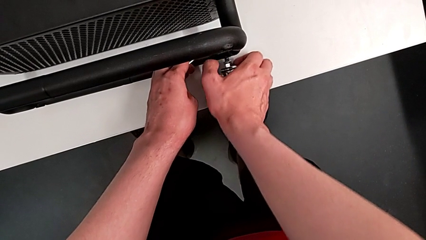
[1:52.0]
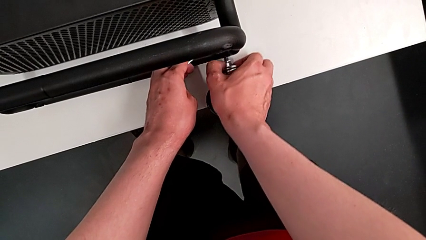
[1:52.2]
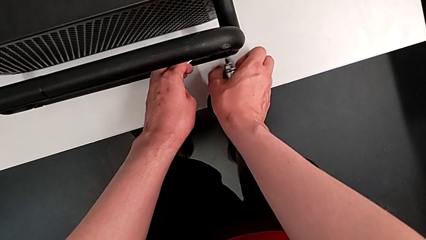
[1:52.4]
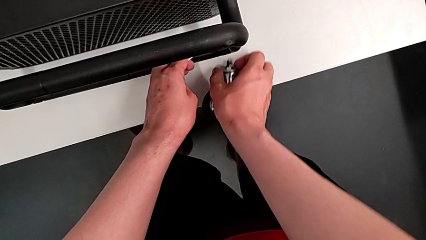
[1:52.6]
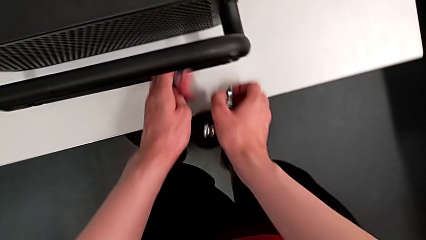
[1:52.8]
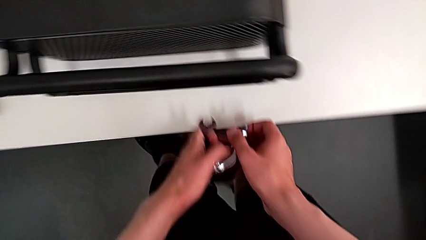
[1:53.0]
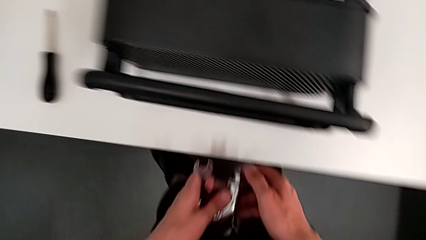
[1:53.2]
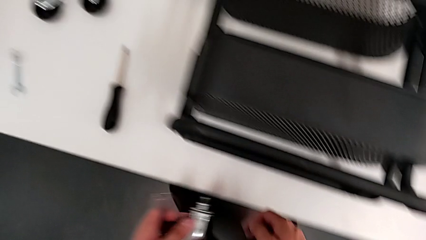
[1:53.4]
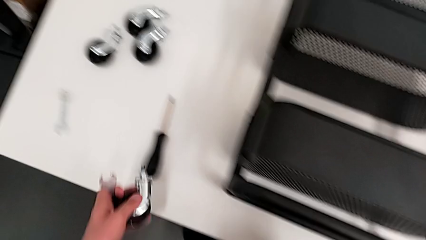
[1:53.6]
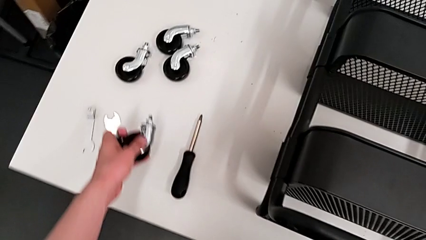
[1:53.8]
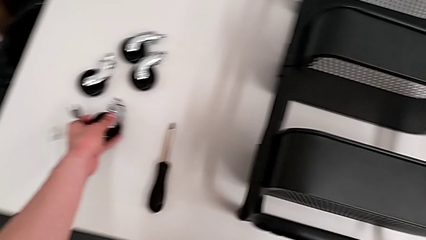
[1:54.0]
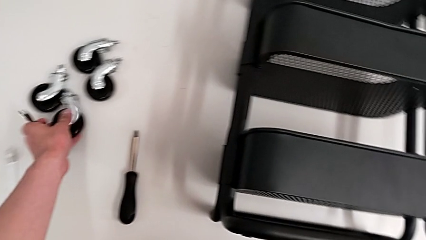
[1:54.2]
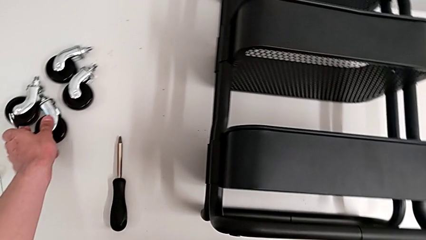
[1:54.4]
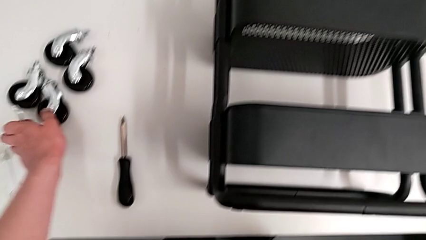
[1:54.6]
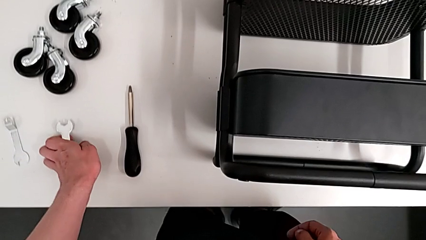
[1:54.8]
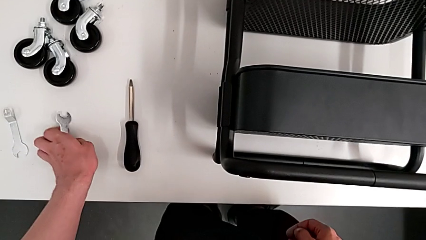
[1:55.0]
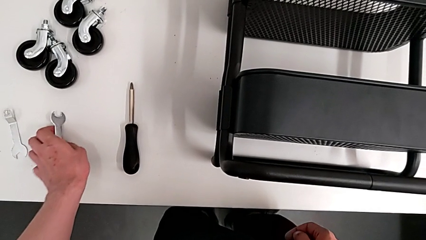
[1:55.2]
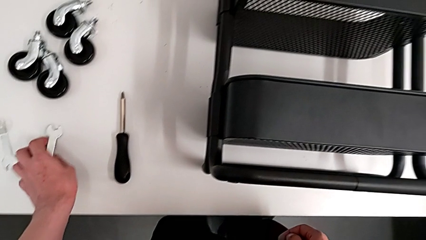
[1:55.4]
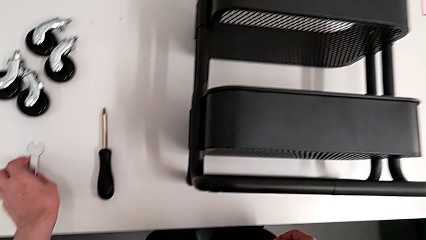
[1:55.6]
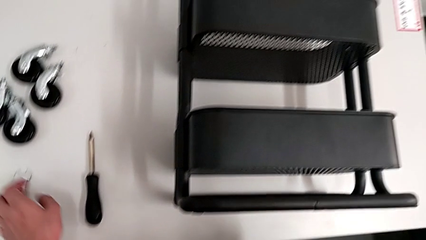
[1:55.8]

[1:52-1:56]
The camera wearer is disassembling the wheels of the shelf. They drop the fourth wheel and drop the hexagonal wrench.

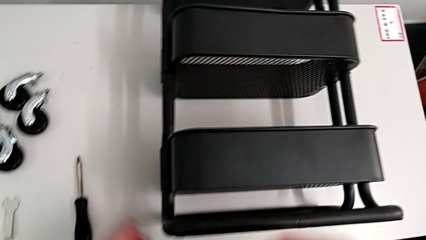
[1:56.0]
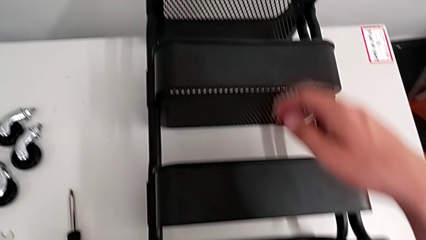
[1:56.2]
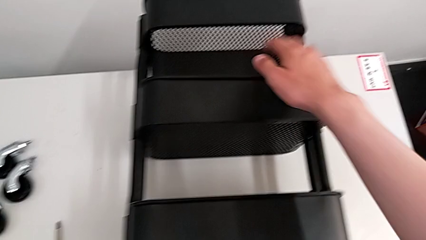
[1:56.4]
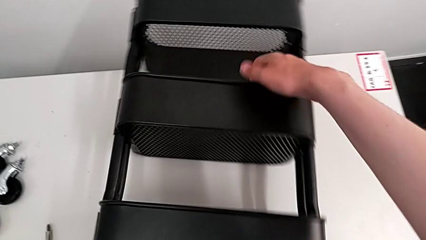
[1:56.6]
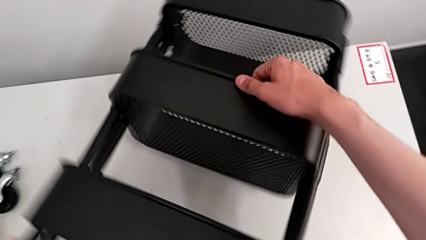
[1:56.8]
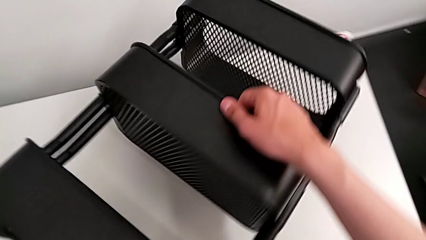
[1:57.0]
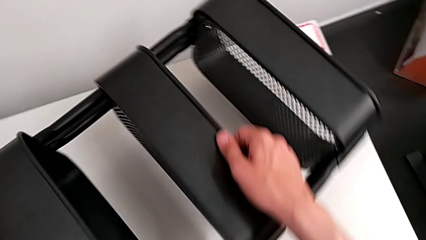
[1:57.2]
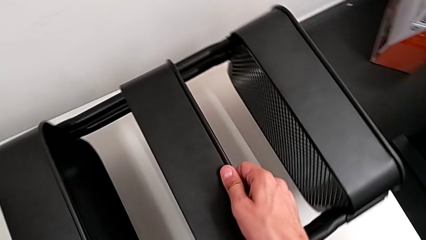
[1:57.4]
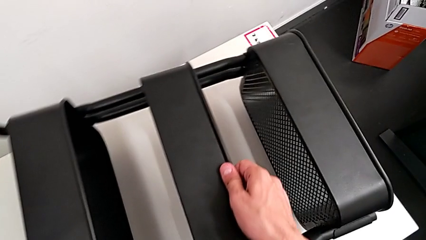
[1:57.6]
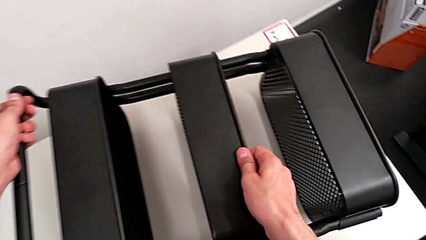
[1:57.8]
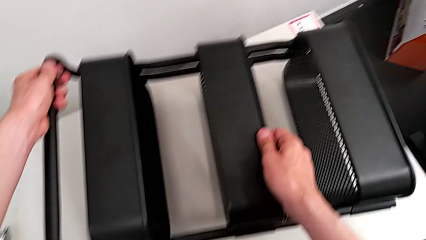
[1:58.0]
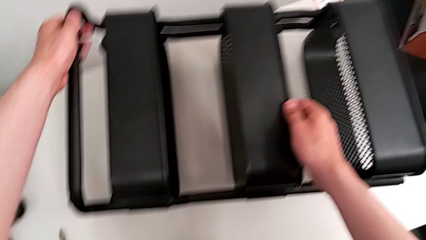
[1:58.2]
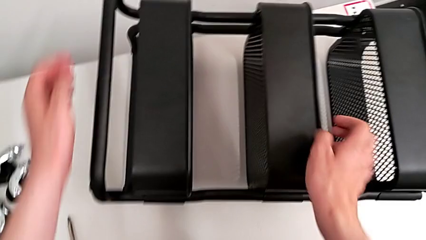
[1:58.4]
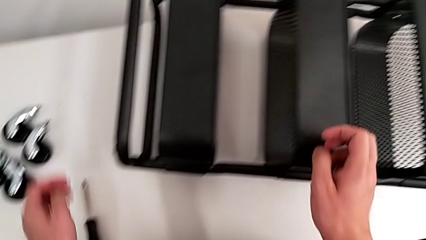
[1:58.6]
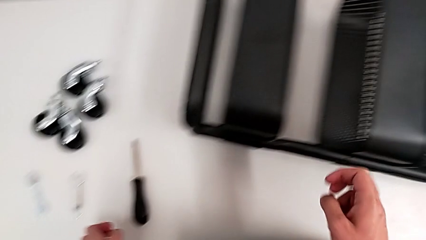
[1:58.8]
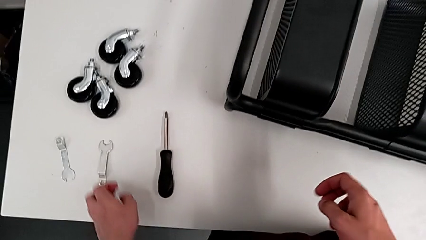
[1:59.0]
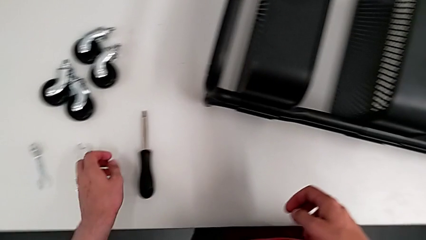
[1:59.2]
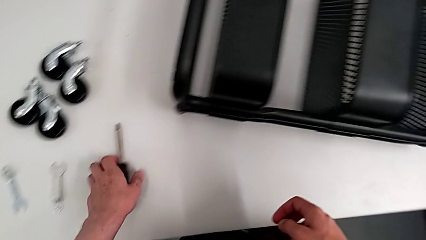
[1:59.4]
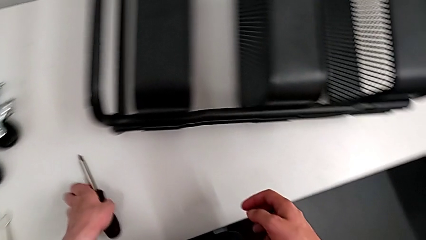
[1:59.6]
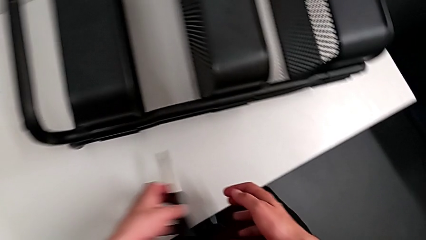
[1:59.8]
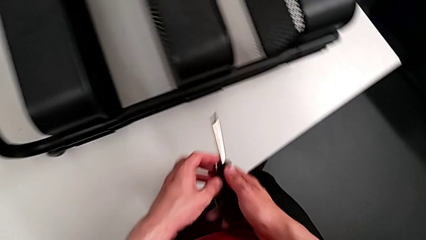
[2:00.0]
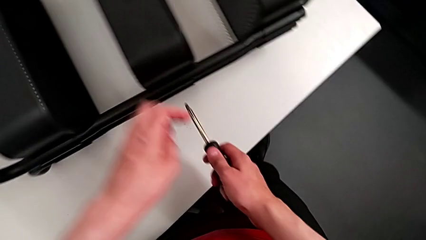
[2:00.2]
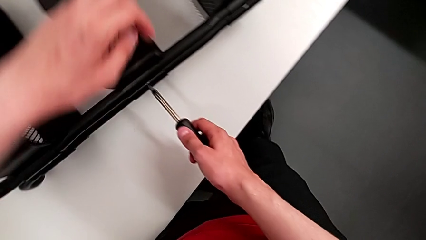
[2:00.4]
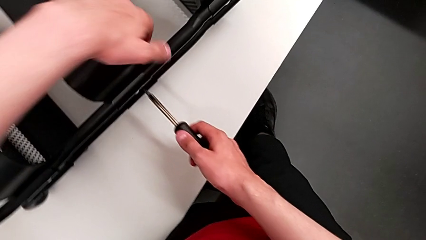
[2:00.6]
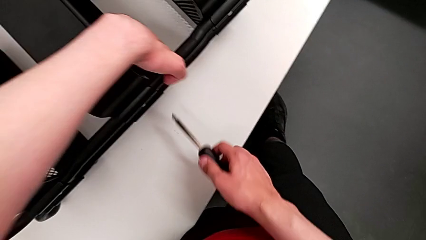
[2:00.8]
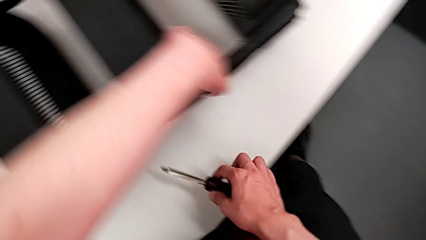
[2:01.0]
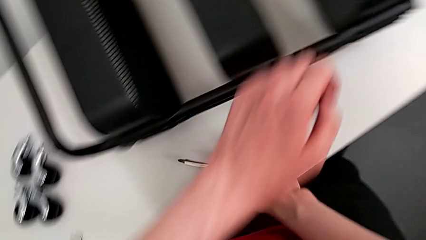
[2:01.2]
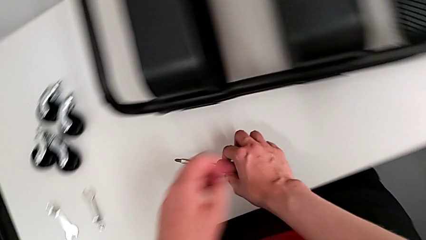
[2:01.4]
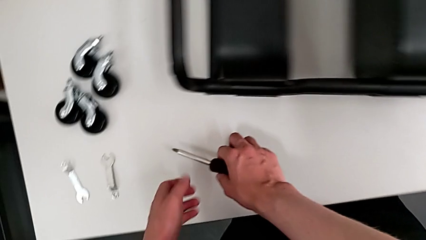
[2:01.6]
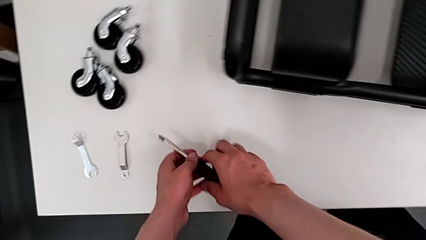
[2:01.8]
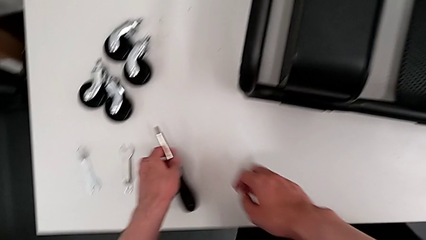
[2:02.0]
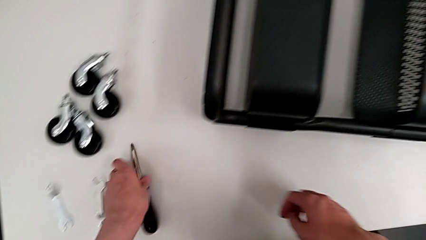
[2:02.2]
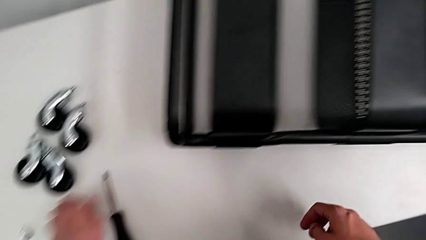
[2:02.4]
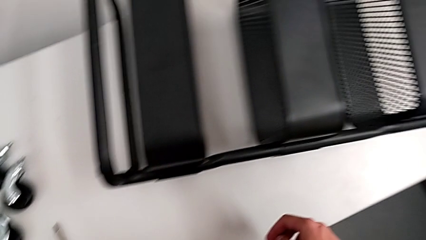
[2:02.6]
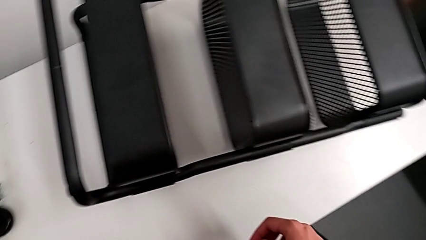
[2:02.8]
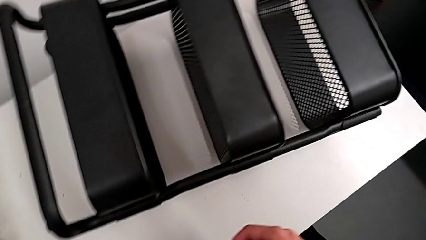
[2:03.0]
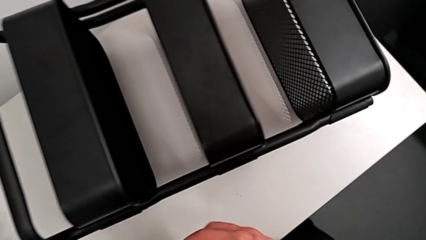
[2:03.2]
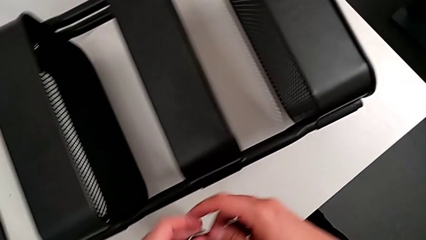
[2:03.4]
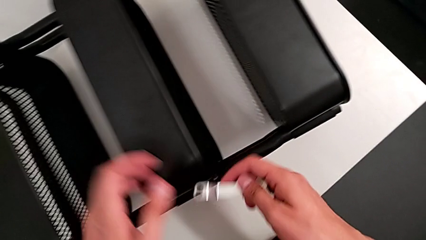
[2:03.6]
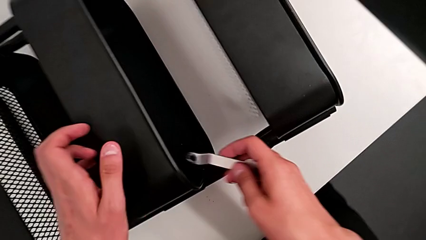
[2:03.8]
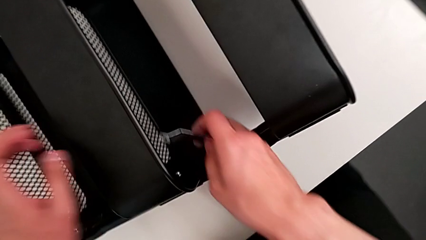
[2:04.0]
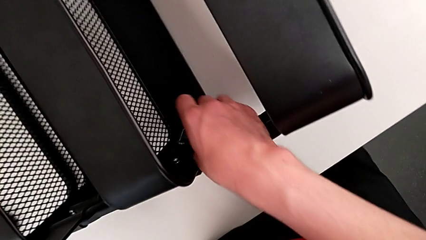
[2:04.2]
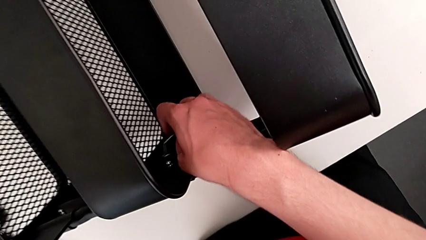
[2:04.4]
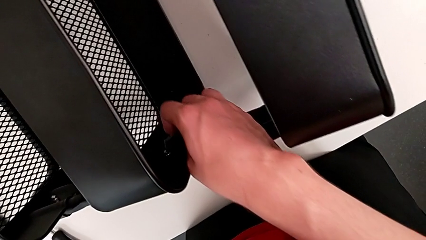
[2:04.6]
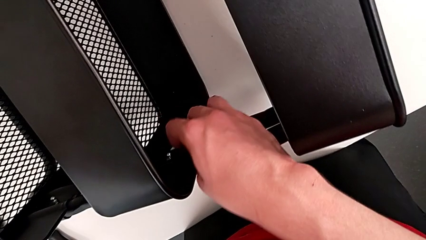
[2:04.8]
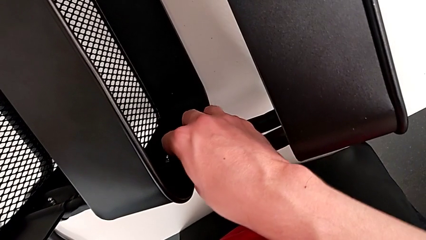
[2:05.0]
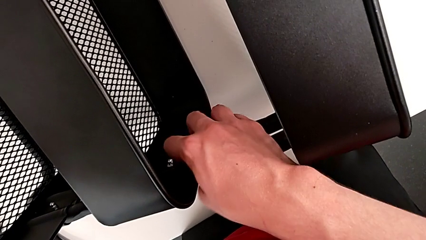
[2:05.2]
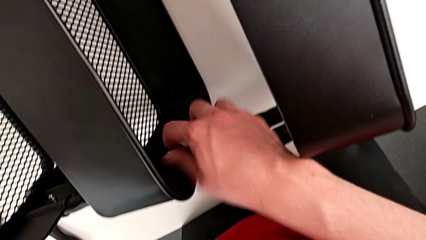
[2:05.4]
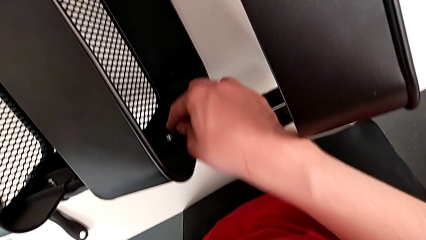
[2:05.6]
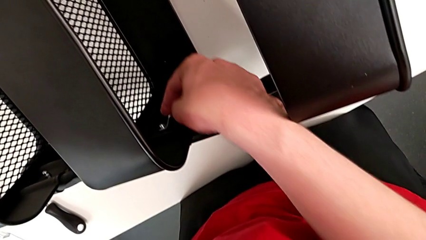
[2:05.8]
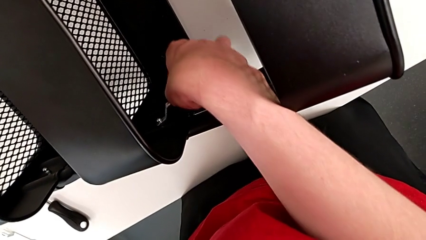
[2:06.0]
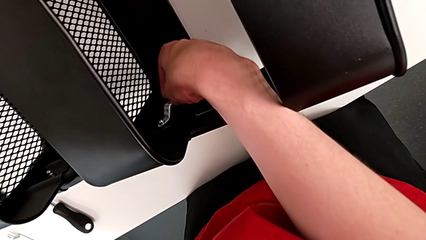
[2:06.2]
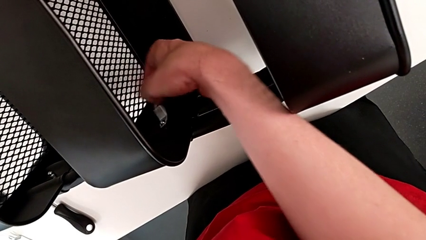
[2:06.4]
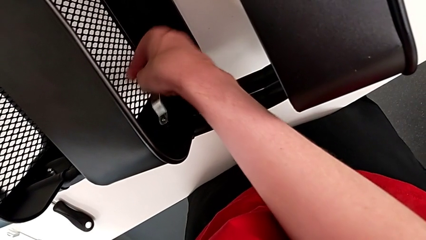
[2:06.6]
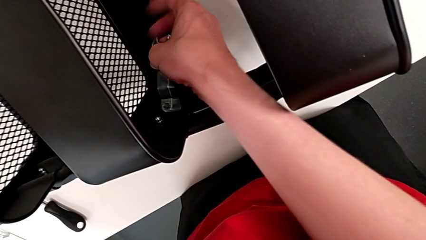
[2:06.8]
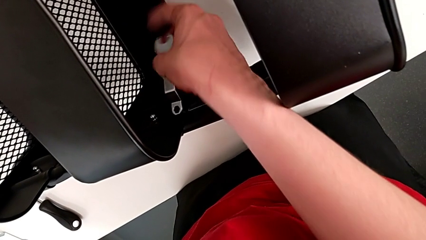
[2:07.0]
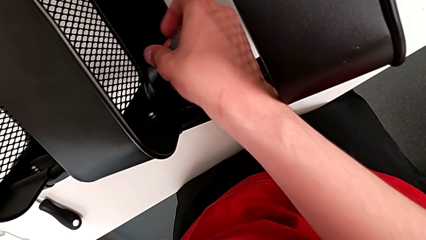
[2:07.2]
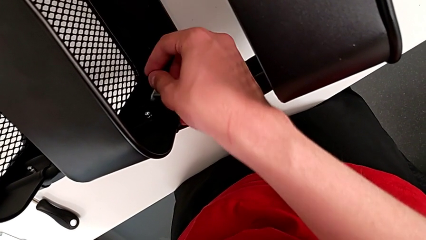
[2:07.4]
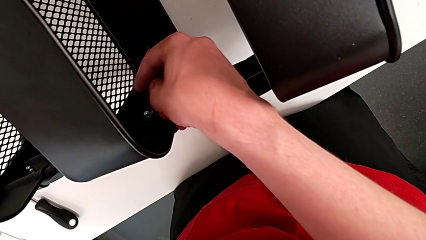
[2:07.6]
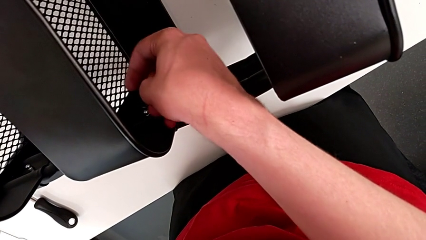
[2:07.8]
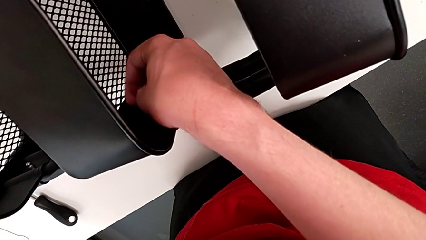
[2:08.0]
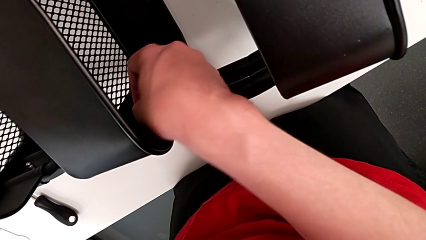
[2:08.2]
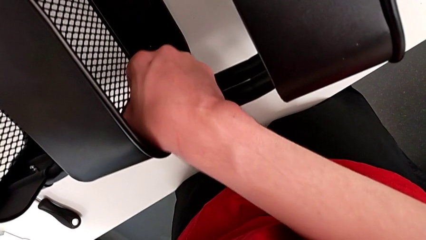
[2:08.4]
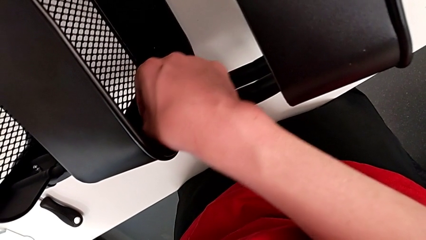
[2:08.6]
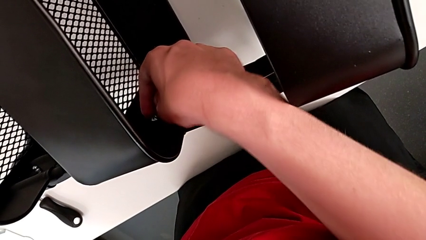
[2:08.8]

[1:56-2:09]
The camera wearer is disassembling the bracket of the middle tray. They flip the utility cart, grab the screwdriver, drop the screwdriver, grab the hexagonal wrench, insert the first hexagonal wrench and begin to unscrew the first hex nut.
